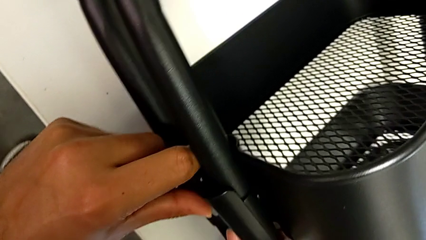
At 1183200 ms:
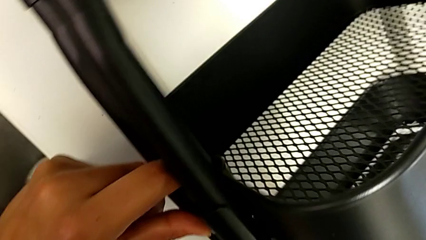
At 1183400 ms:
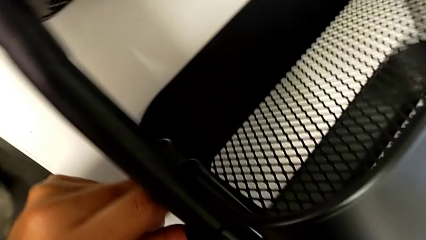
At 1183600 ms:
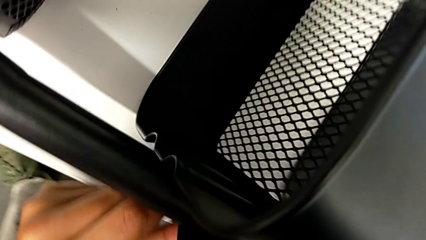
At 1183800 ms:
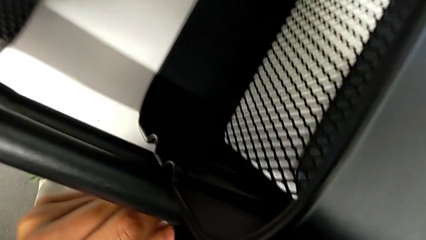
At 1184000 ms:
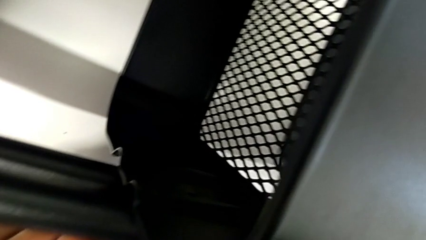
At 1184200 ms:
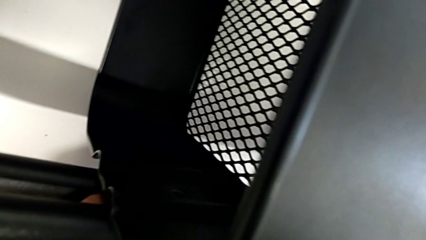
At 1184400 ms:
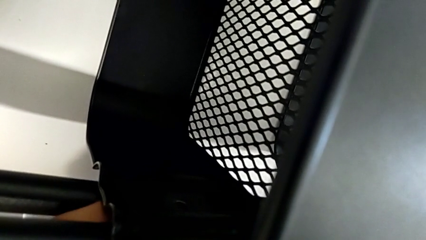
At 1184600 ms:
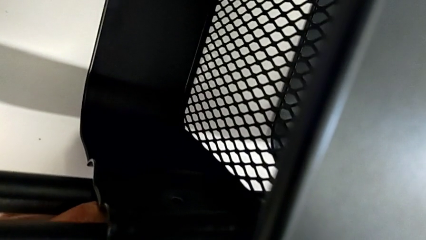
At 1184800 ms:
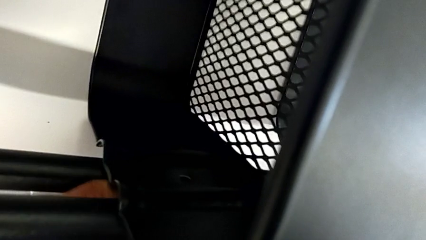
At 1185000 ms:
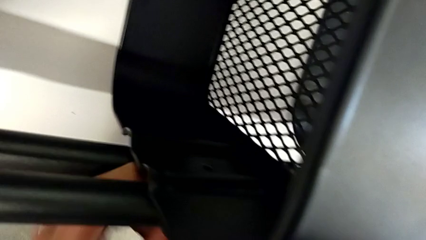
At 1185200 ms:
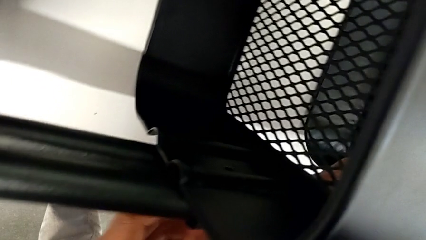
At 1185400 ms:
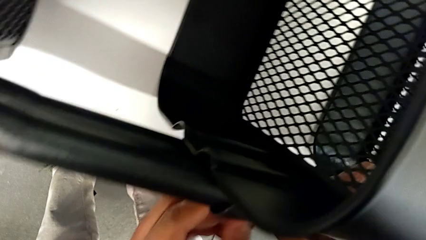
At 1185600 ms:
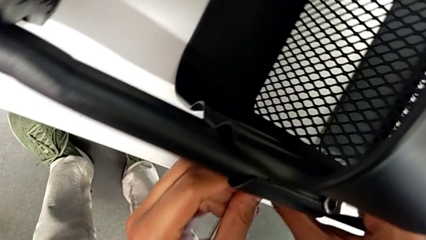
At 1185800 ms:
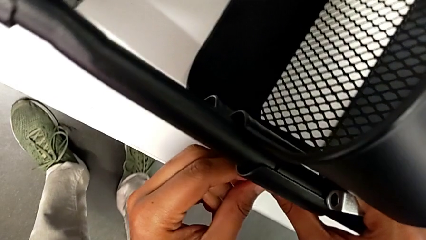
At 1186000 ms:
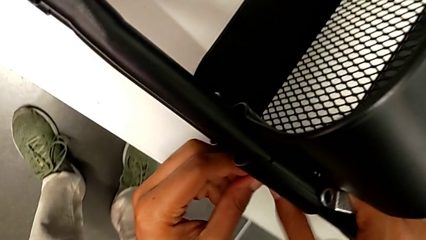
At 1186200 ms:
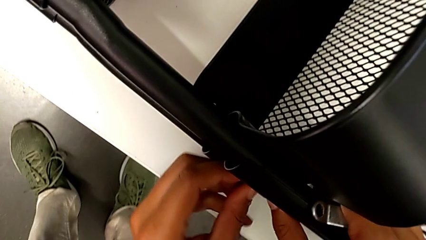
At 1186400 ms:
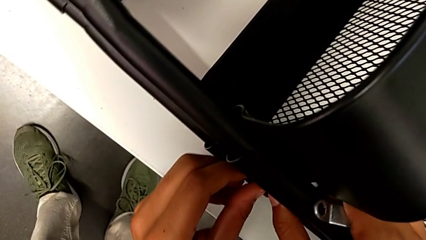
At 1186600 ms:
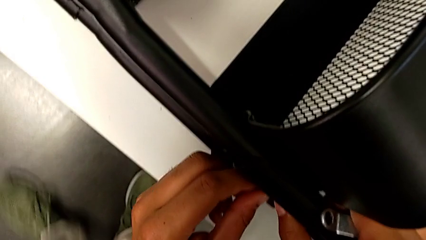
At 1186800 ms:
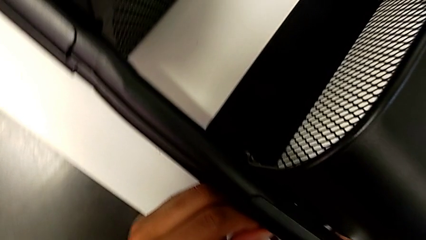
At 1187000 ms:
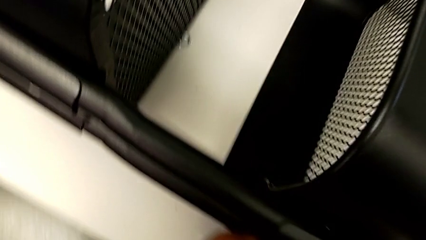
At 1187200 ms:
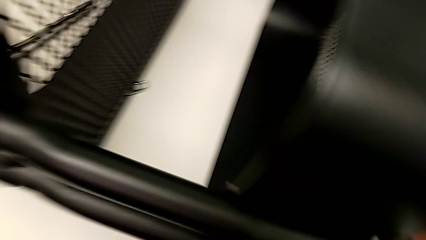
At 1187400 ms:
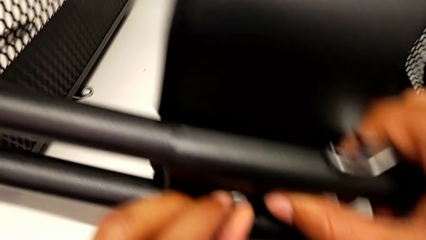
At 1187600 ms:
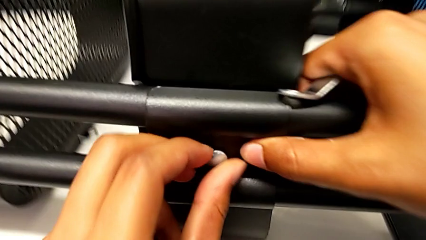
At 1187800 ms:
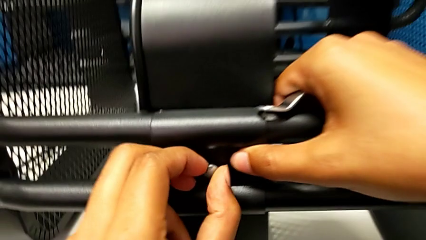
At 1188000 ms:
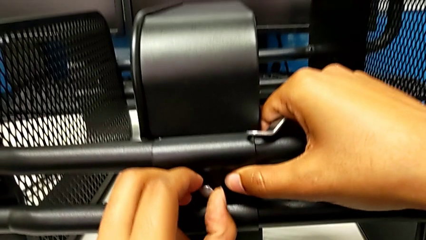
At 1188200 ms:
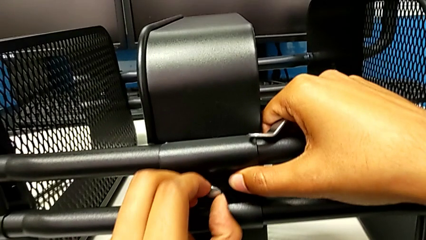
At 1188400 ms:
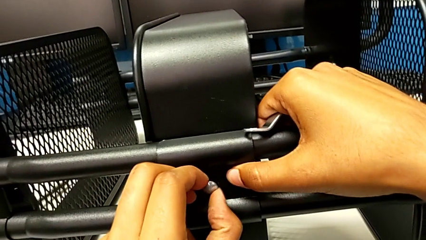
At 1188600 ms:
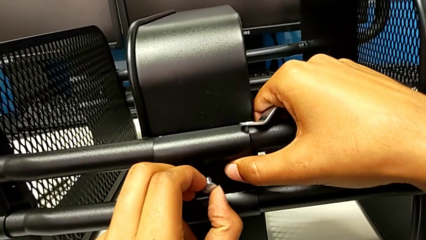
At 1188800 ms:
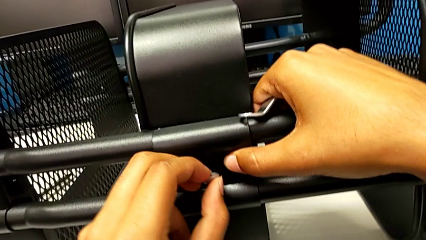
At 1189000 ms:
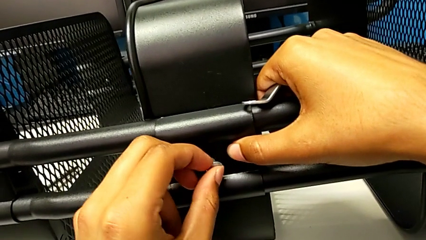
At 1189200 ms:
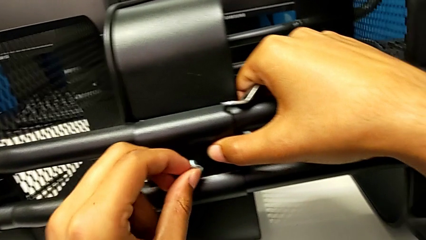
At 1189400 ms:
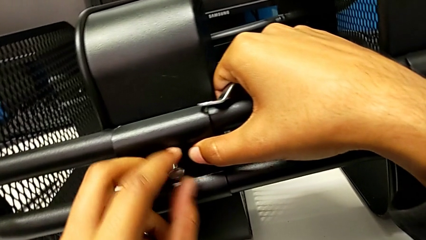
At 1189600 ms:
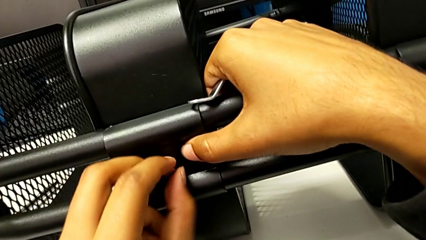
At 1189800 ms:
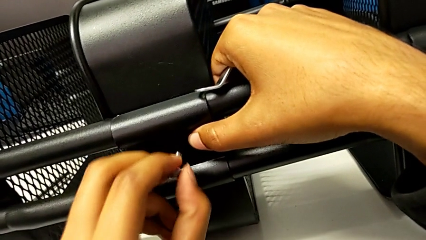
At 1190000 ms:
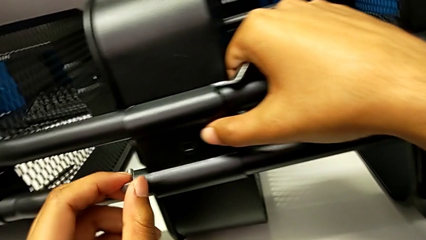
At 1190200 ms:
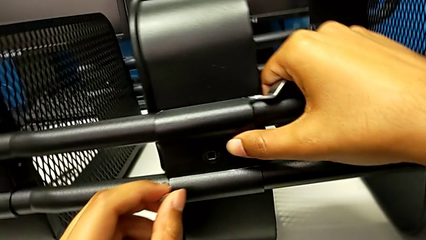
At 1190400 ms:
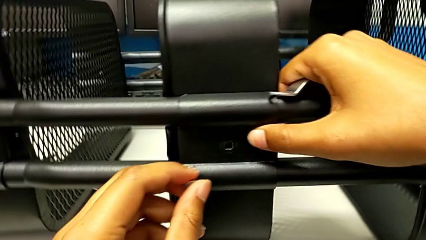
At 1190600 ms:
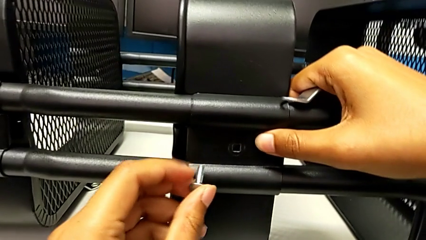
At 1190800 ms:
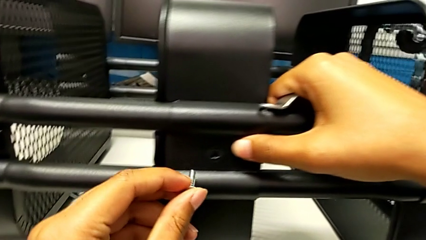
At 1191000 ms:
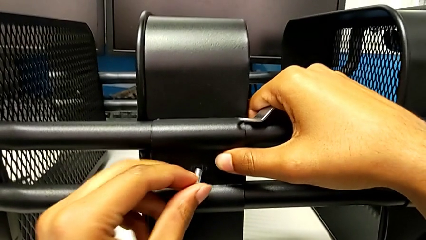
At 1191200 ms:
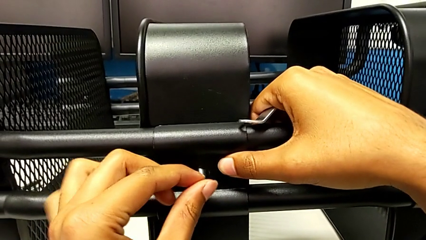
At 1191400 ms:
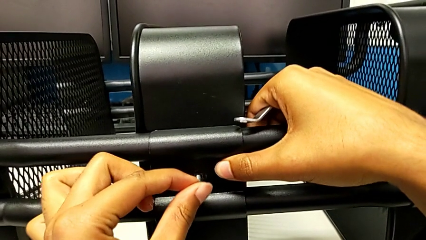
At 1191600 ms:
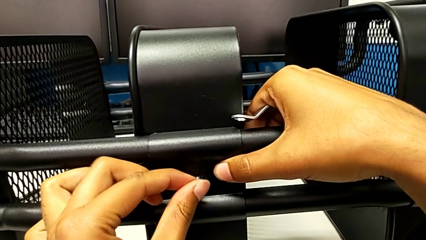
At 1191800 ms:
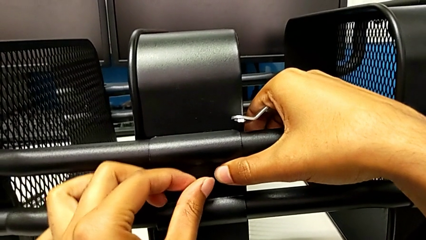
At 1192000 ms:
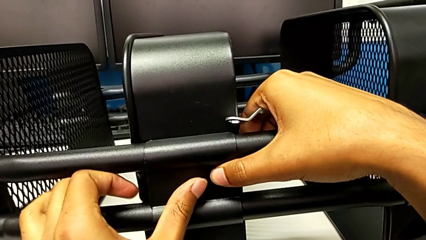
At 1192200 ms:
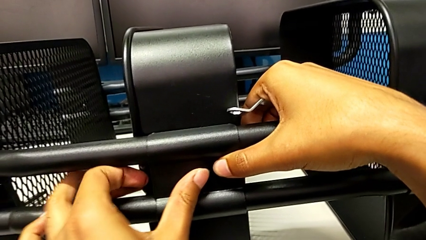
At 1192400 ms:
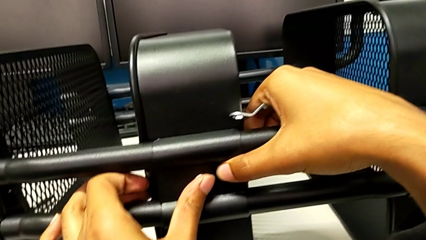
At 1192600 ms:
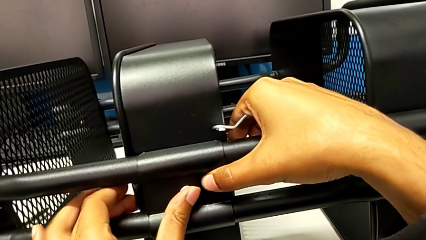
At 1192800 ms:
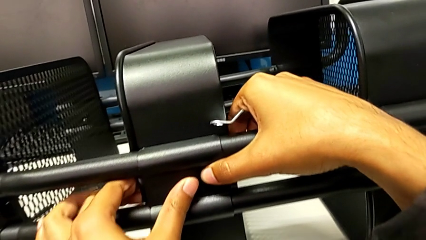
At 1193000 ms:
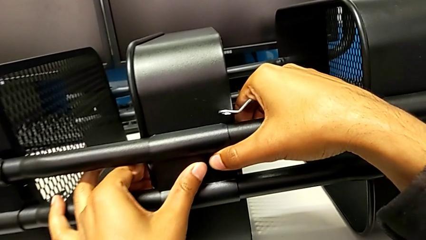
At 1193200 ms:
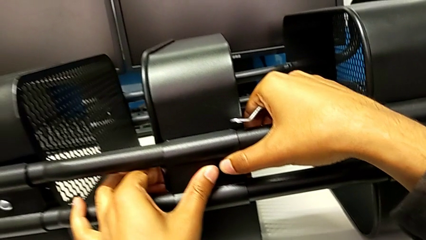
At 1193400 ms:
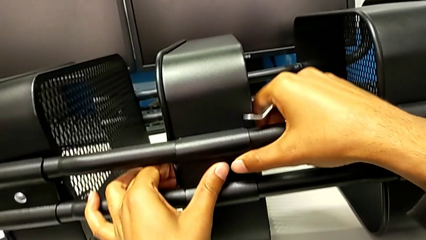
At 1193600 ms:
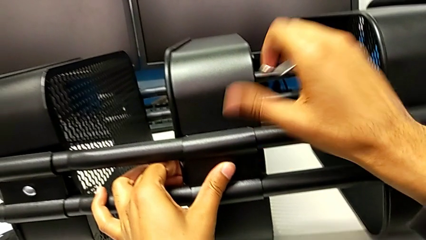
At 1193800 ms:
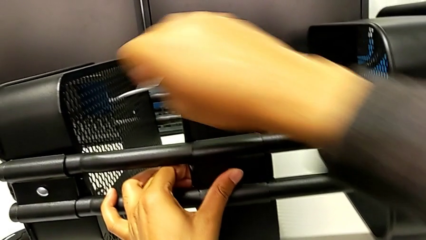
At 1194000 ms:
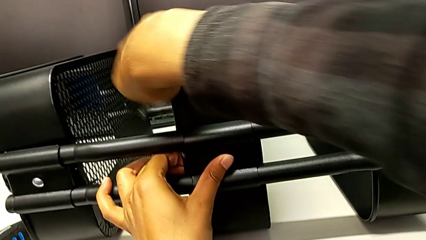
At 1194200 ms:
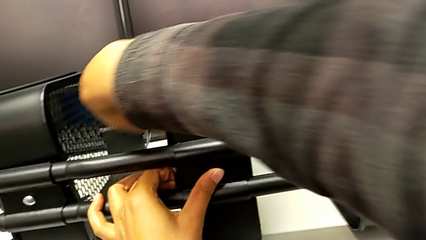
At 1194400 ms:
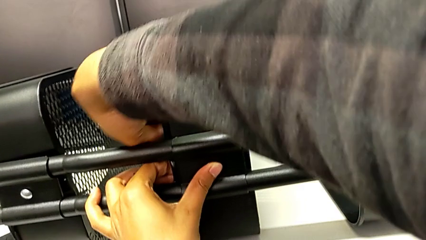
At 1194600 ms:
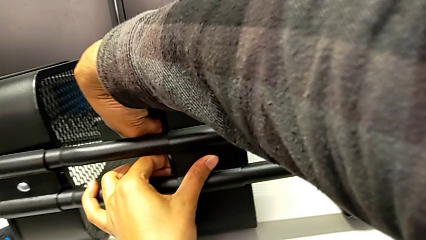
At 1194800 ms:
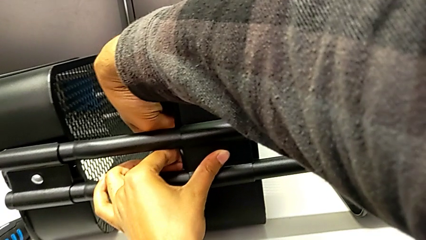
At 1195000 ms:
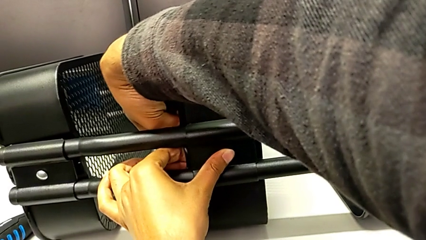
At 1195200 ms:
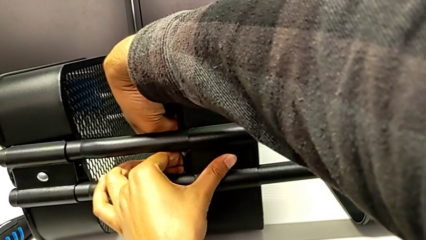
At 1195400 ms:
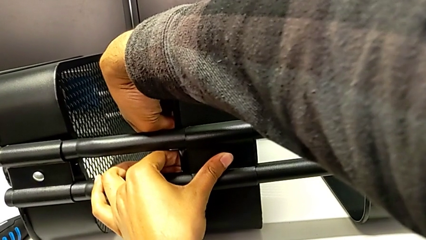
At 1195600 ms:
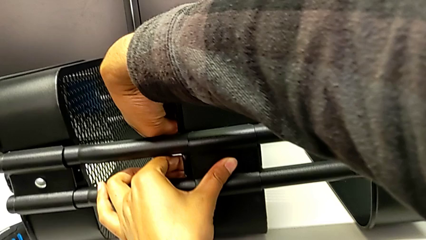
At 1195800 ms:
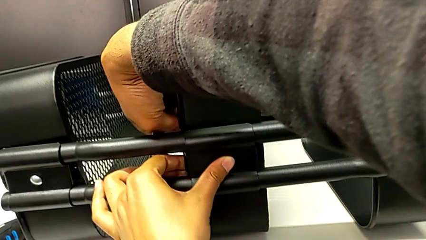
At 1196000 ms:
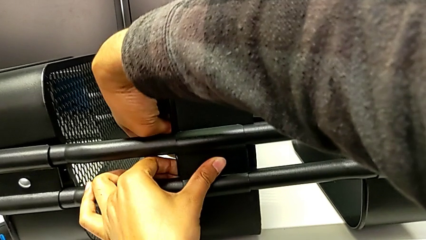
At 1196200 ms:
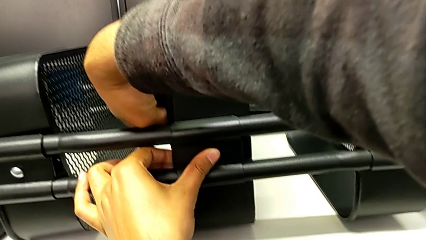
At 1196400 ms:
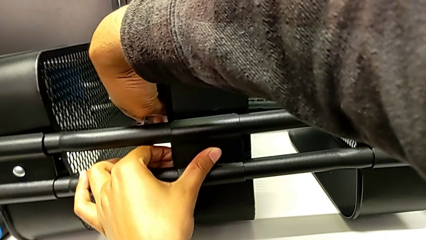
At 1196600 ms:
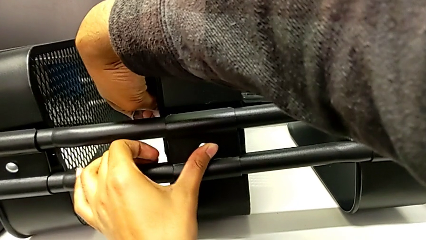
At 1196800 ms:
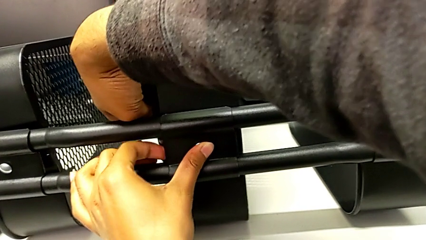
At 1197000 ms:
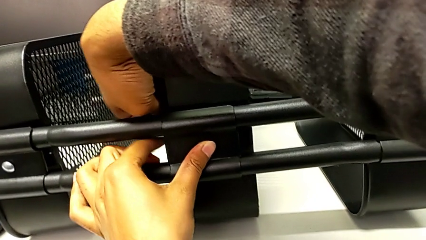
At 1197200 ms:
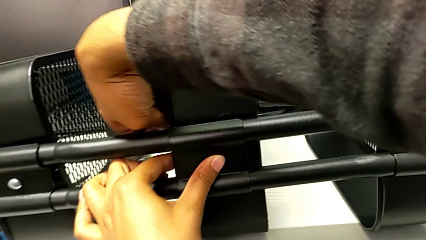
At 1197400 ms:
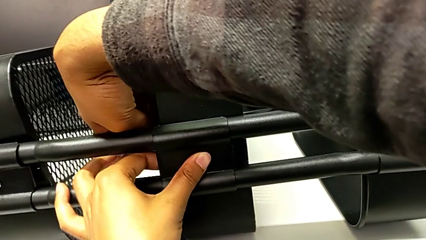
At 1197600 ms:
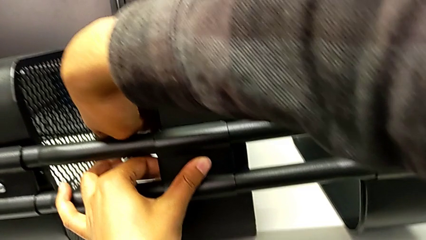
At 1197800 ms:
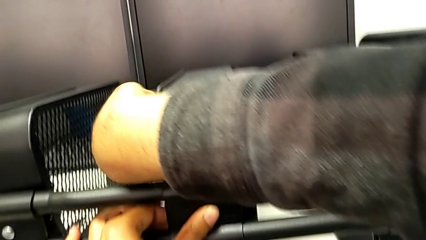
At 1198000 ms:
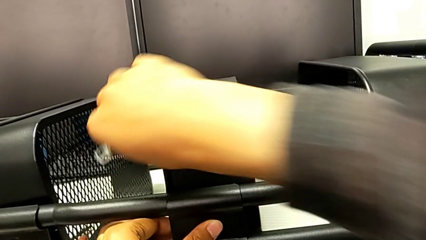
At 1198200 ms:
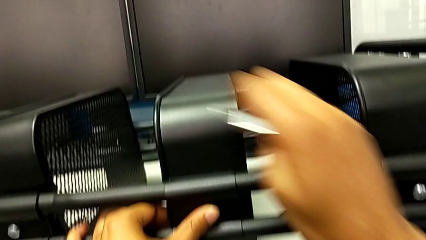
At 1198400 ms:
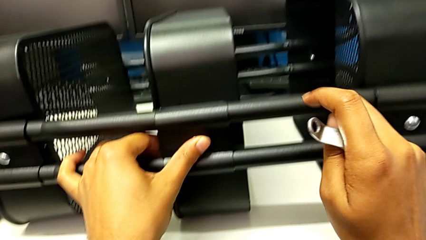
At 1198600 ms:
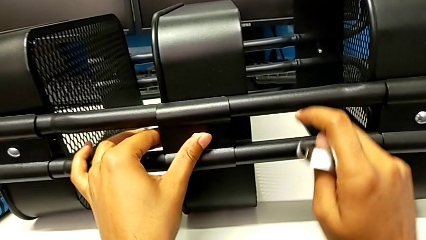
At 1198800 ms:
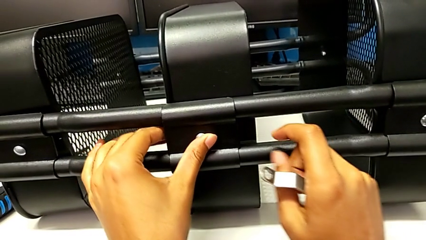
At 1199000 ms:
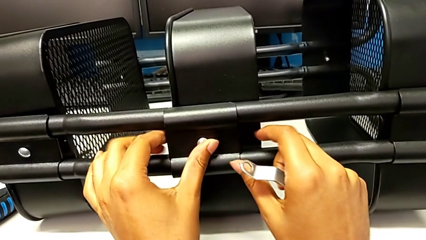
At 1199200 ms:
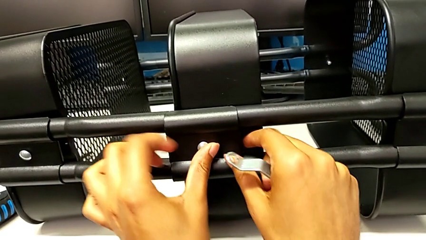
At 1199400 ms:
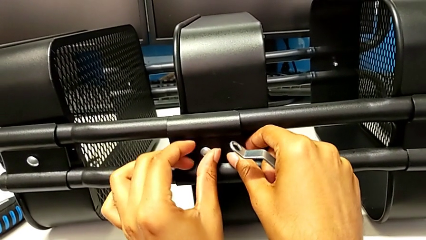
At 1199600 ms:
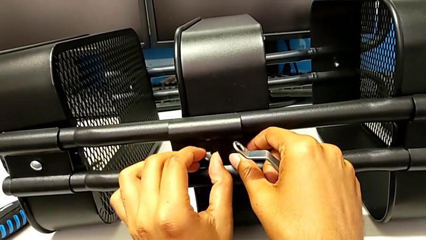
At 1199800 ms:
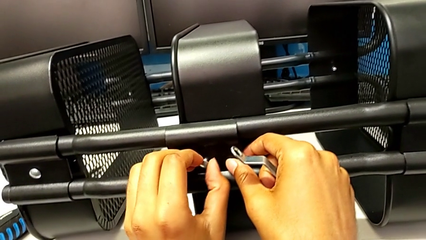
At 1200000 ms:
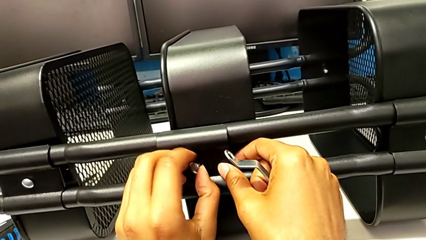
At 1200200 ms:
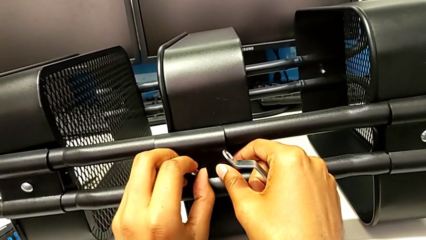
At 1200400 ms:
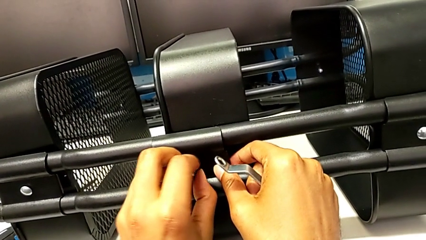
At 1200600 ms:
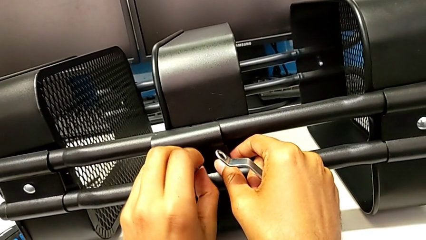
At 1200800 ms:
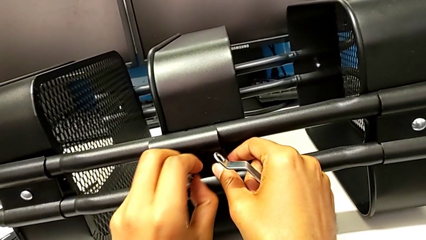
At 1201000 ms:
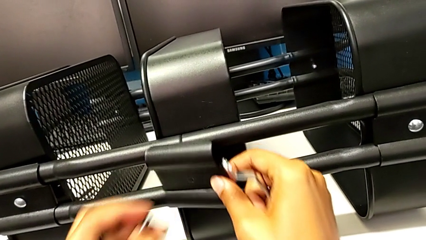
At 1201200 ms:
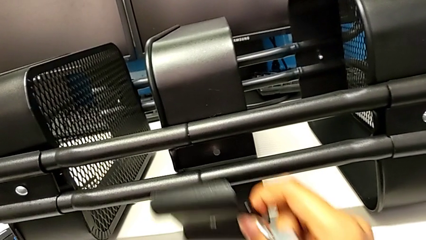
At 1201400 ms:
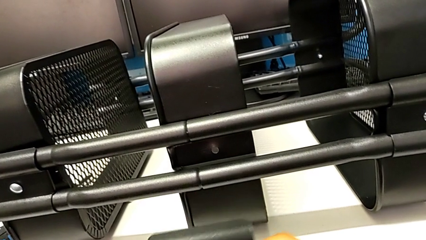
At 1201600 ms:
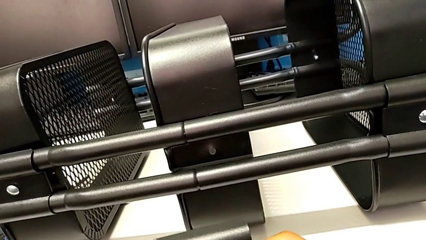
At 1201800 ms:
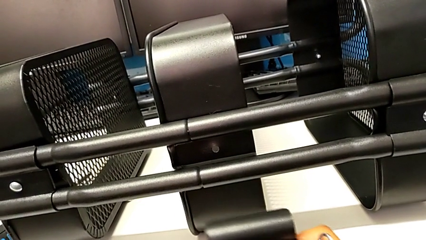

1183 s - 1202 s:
The camera wearer is aligning the left middle tray. They keep aligning the third bracket.
